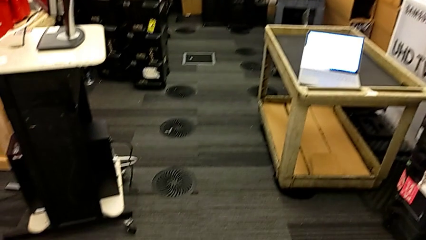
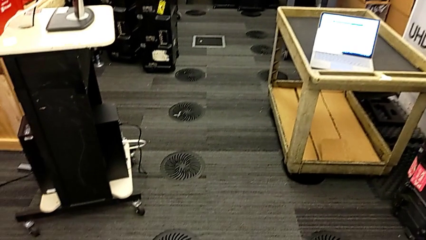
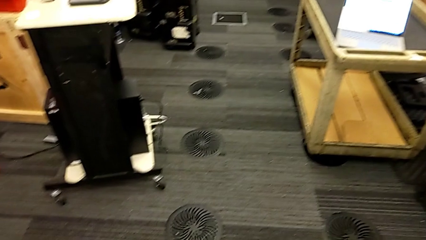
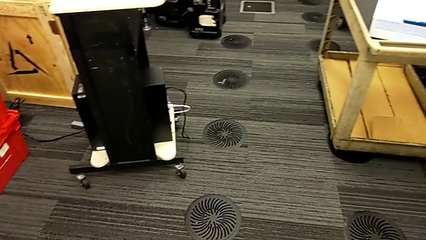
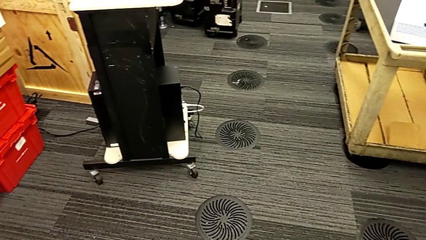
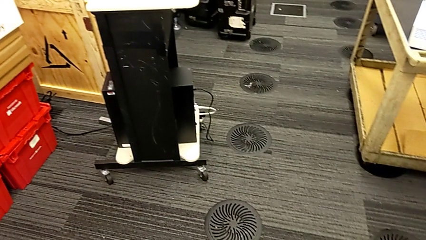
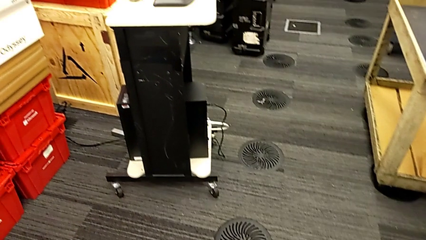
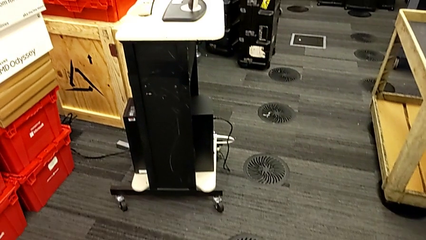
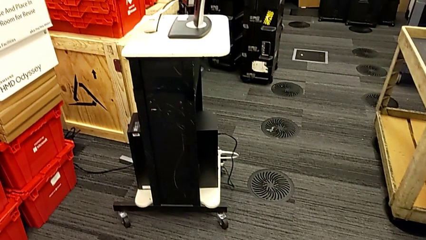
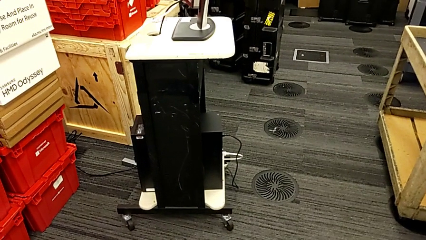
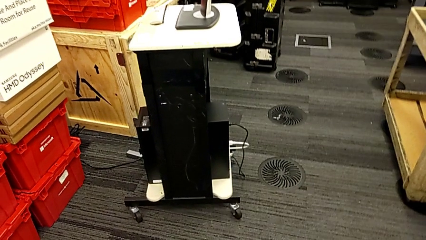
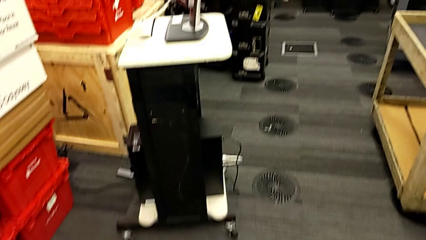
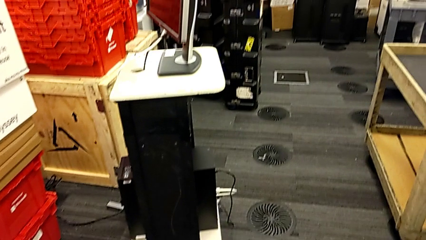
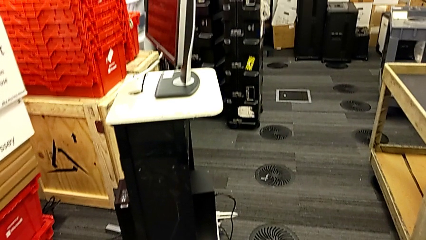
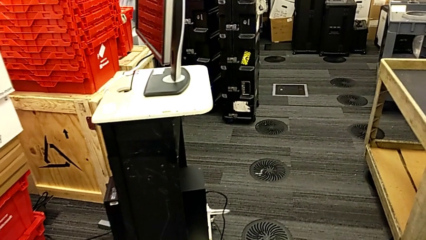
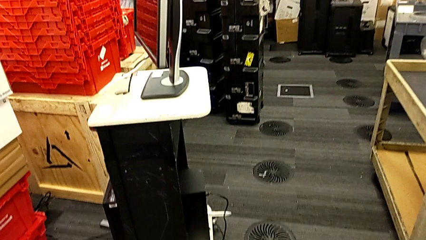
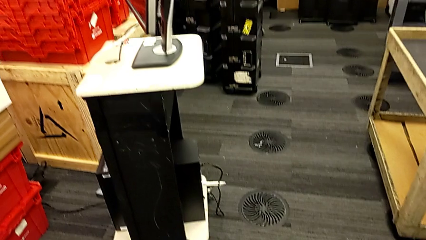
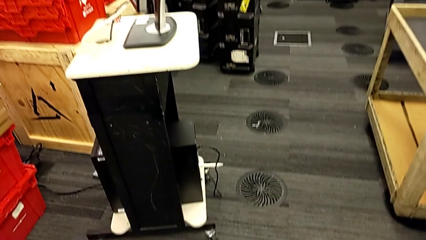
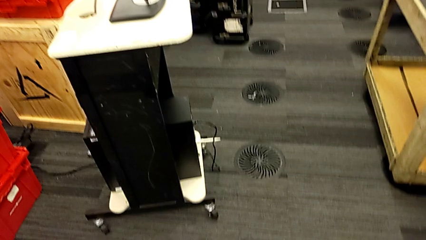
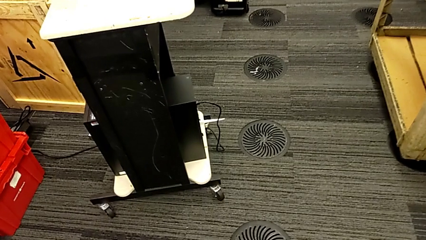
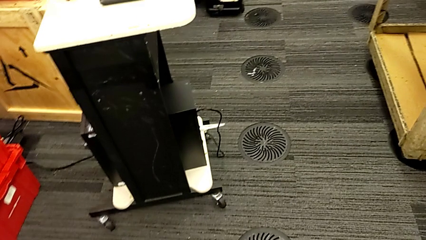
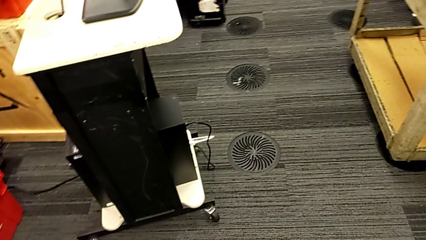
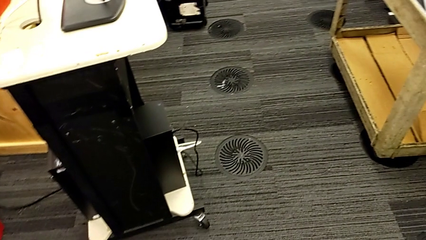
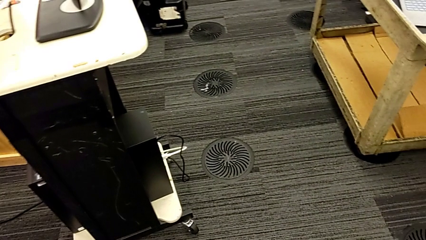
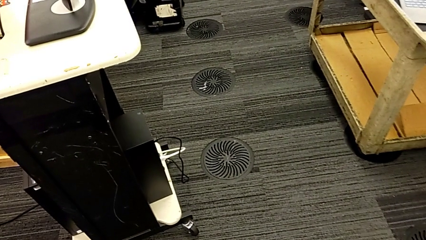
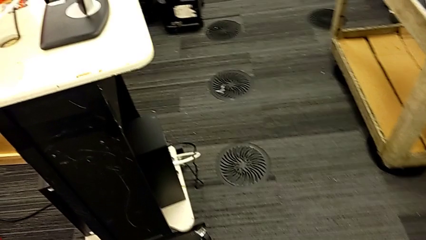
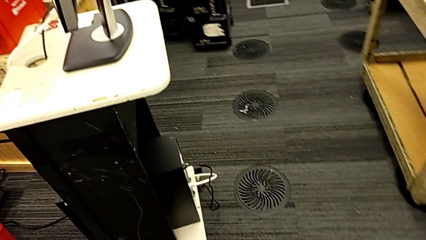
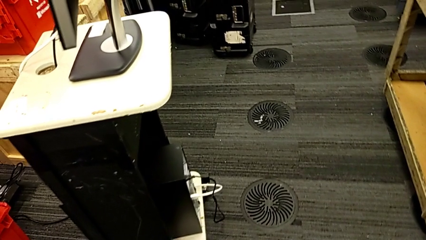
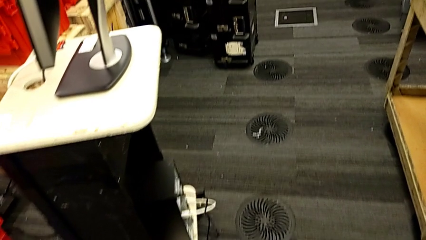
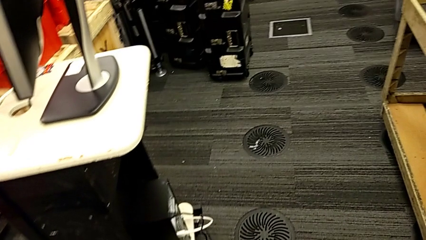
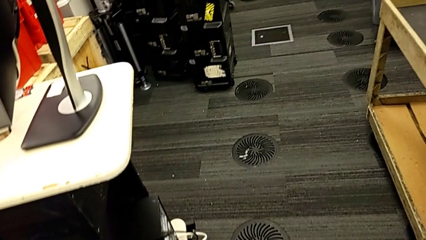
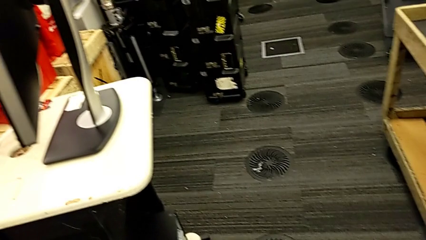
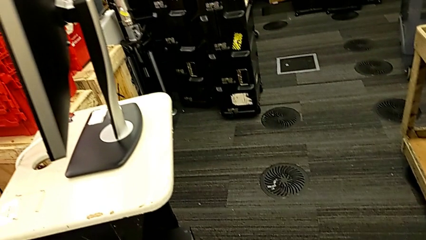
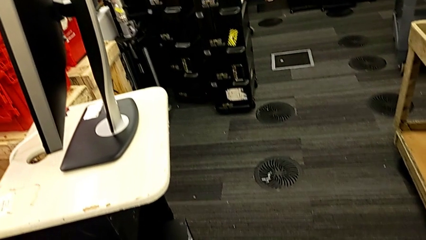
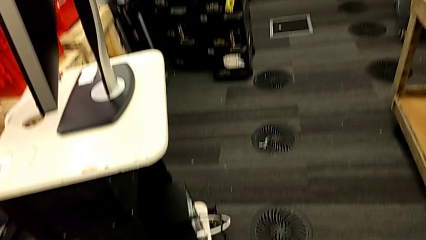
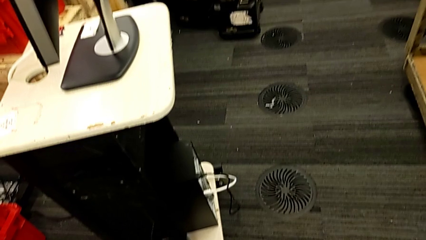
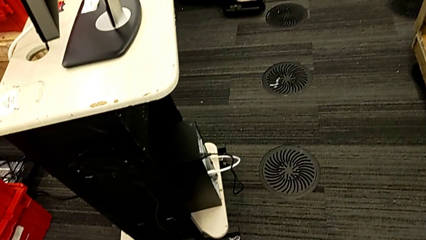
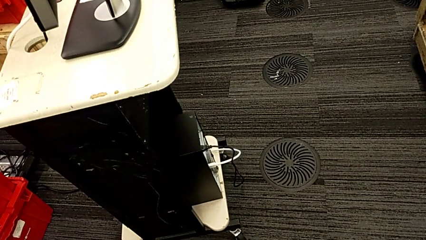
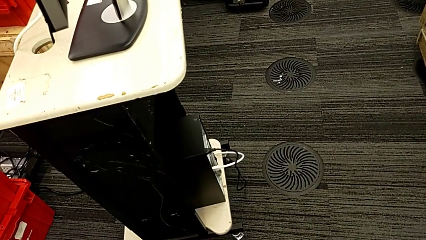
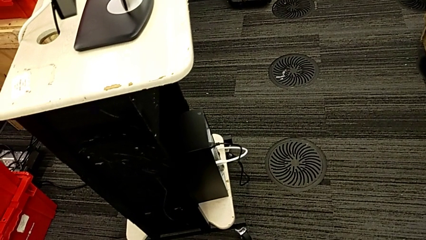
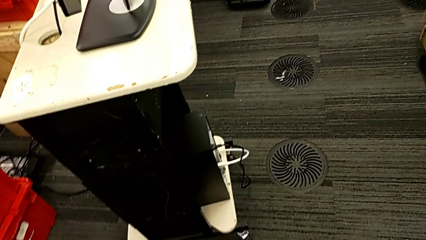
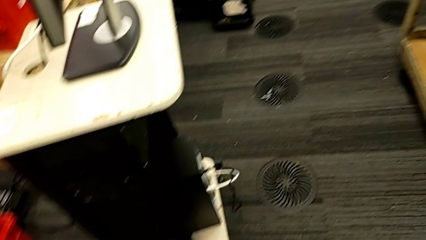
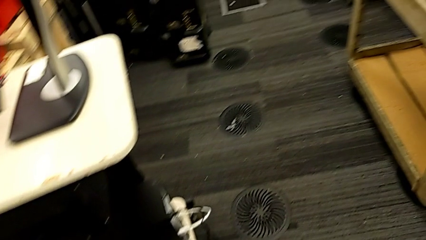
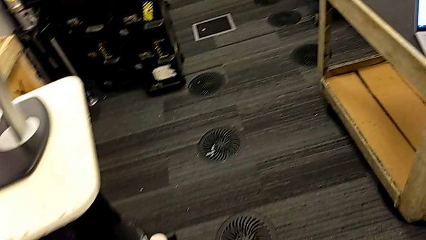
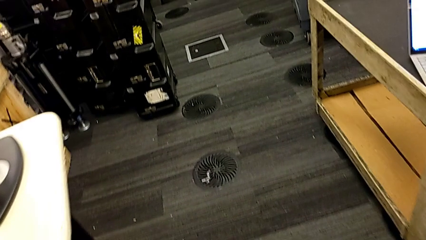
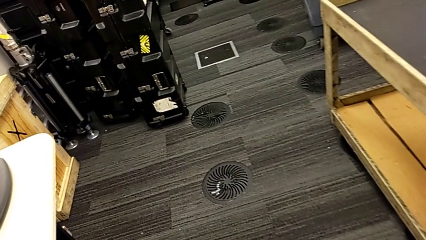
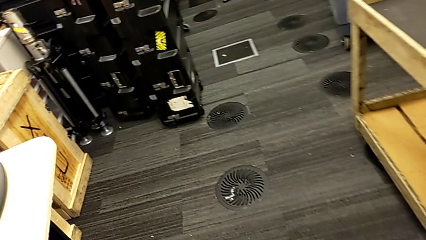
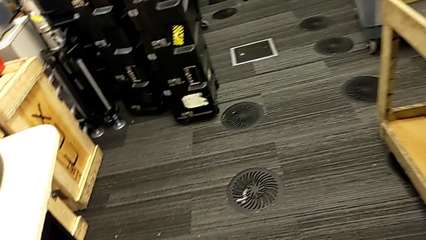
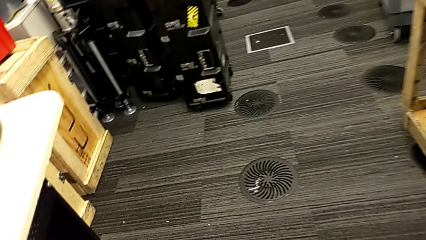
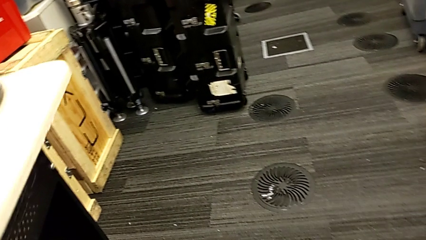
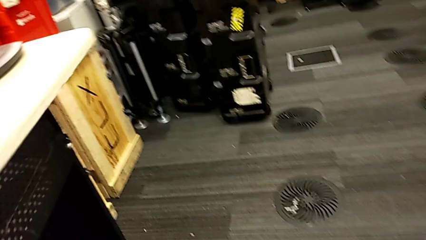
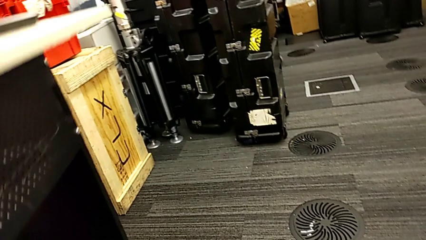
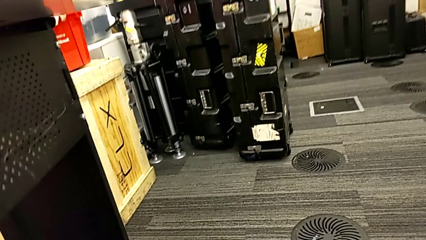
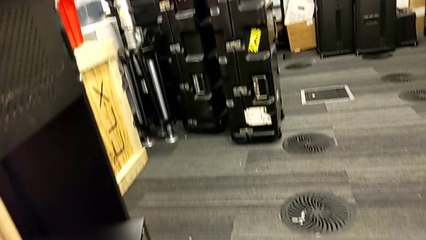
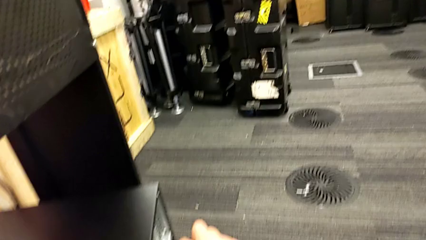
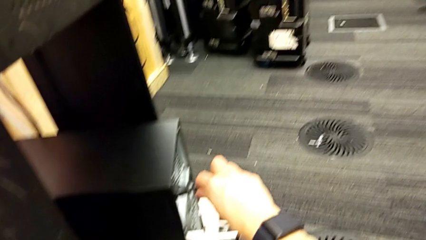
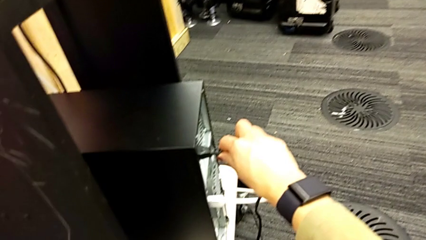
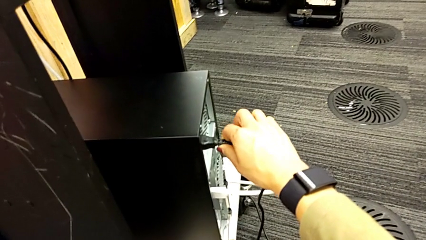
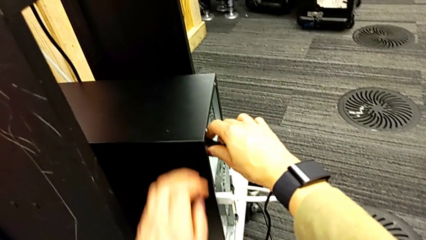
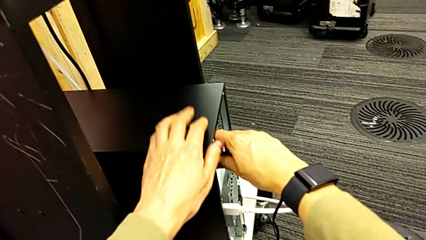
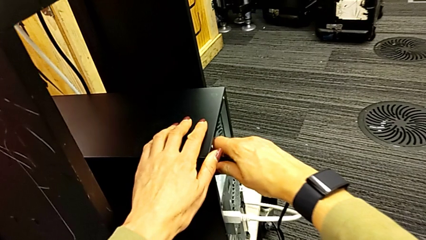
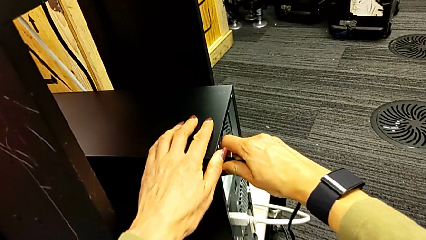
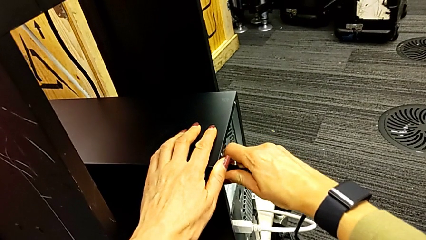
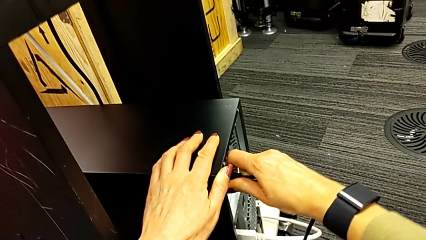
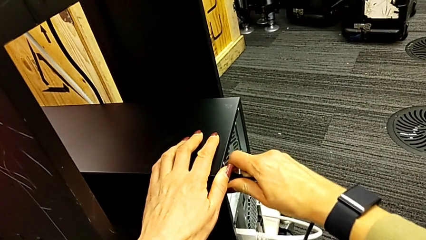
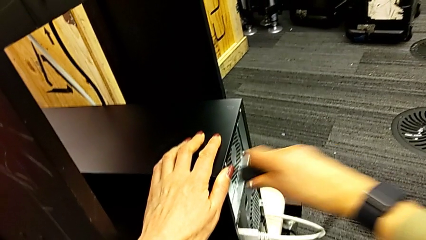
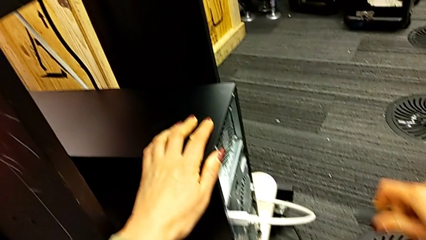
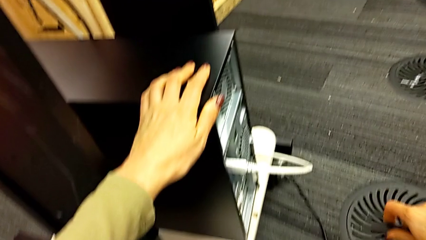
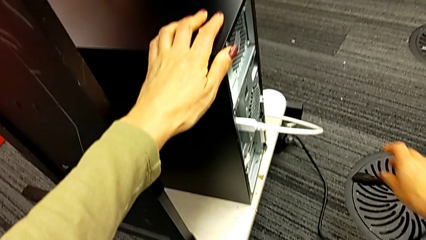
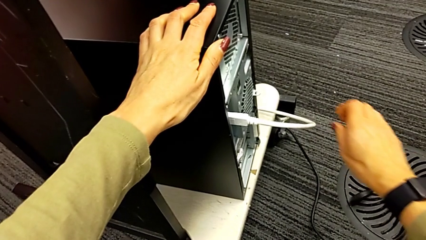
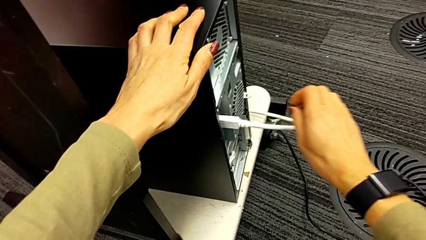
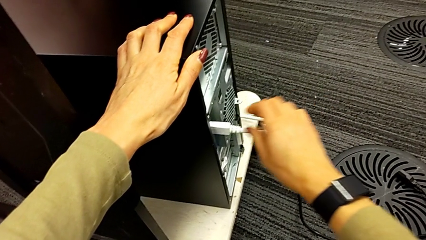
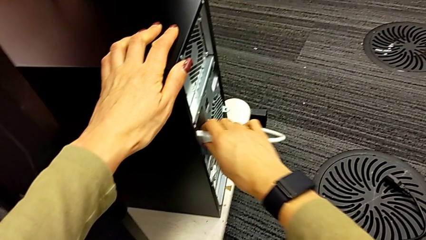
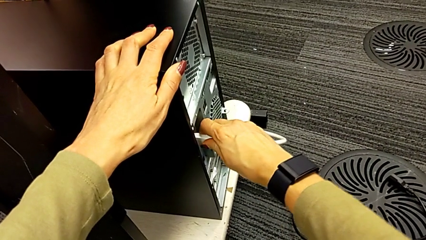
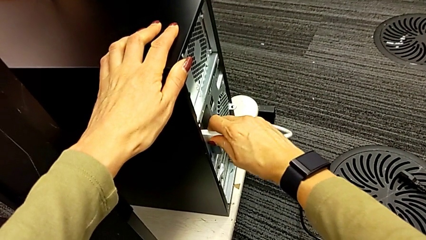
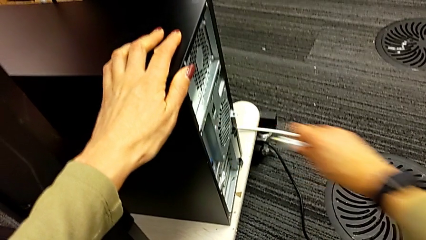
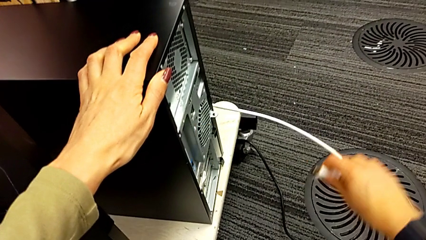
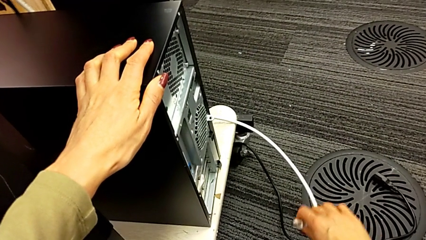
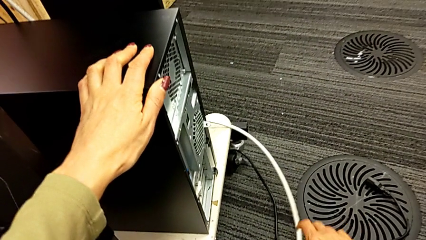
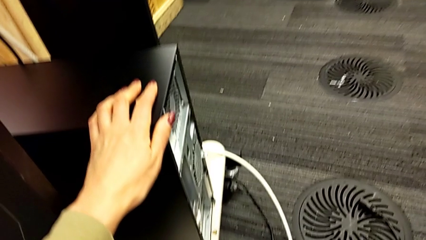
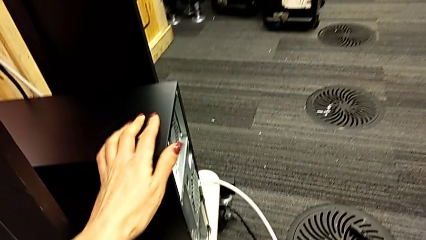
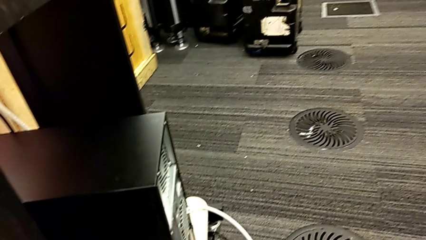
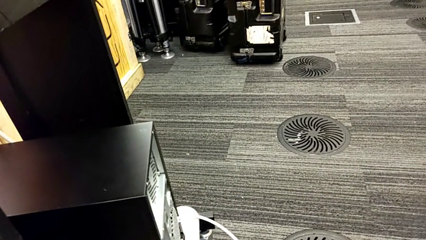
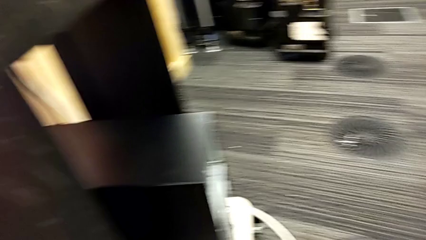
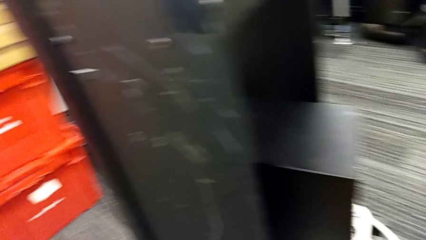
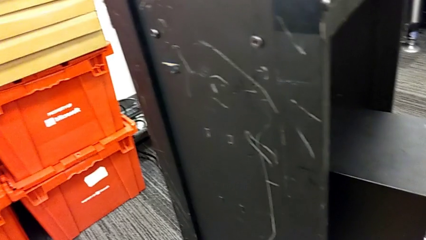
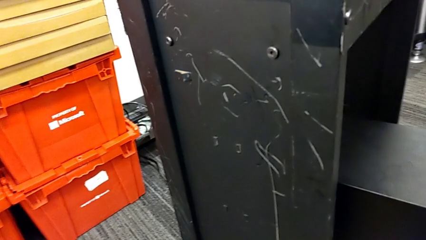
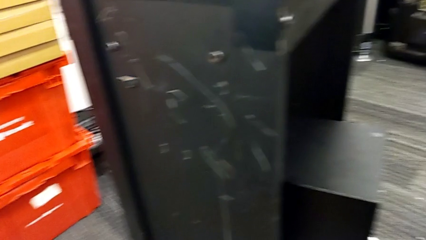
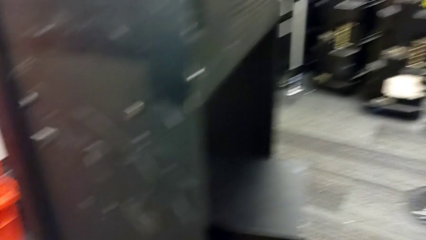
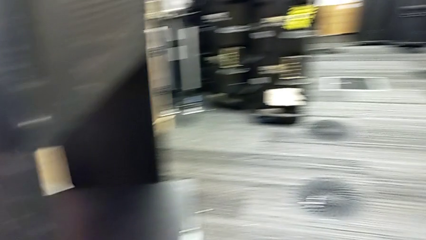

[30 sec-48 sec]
The camera wearer unplugs the power supply and HDMI cables. They grab the cable power supply, withdraw it and place it. They grab the HDMI cable, withdraw it and place it.
